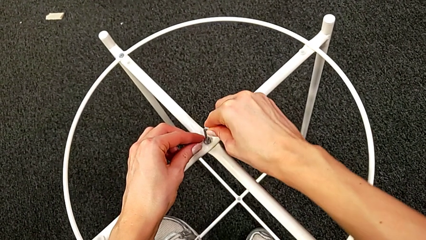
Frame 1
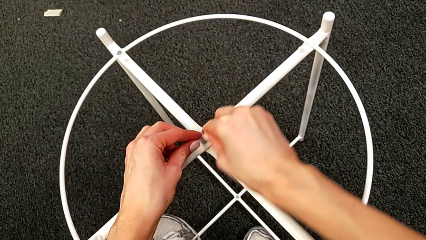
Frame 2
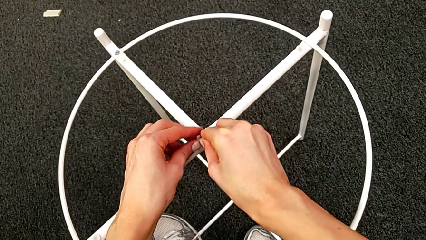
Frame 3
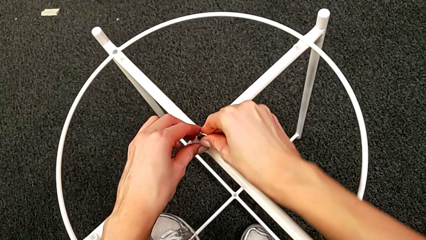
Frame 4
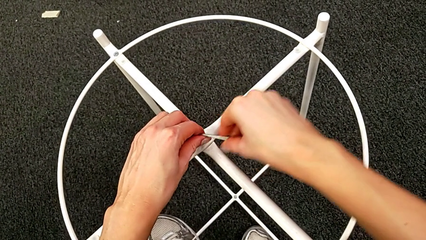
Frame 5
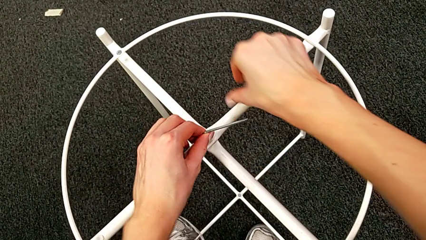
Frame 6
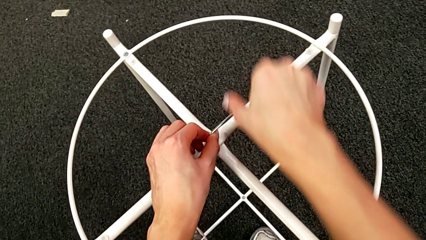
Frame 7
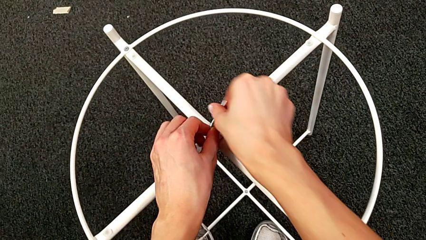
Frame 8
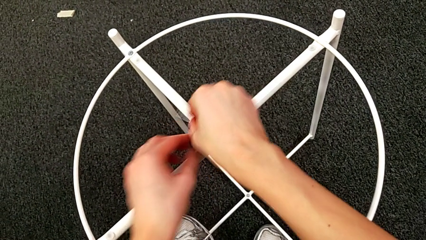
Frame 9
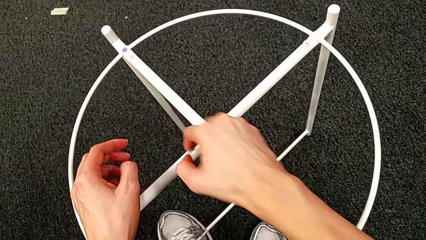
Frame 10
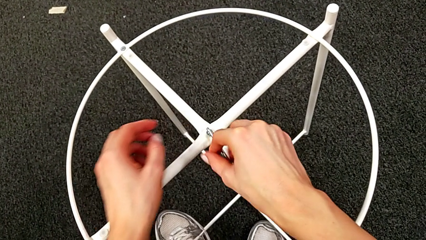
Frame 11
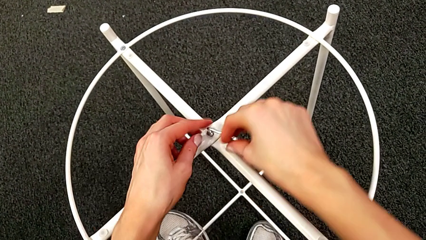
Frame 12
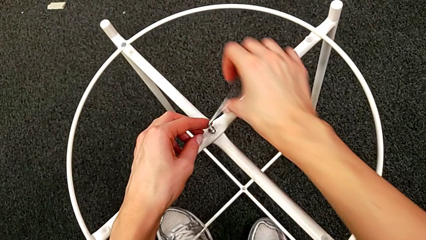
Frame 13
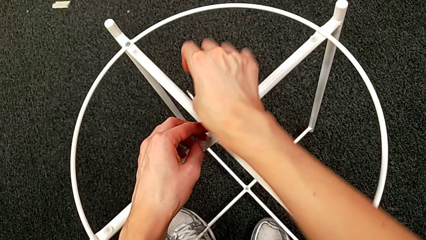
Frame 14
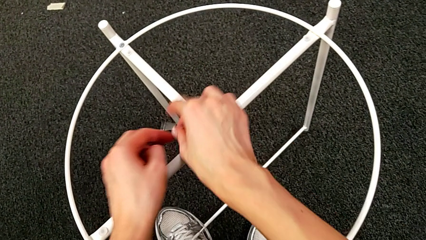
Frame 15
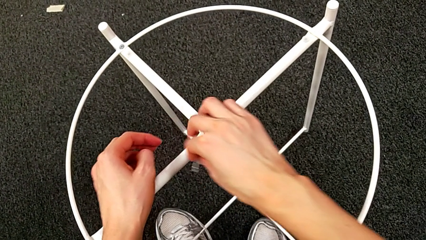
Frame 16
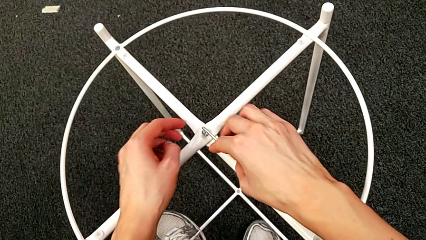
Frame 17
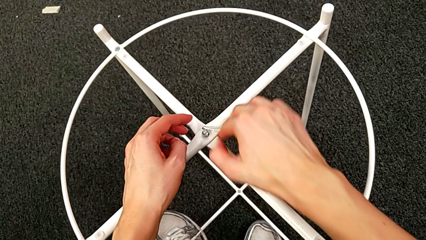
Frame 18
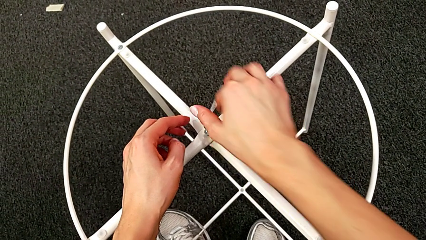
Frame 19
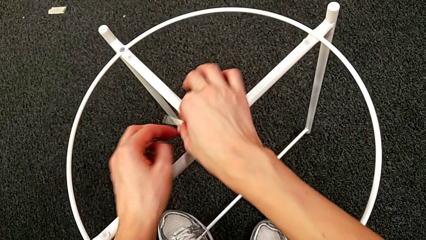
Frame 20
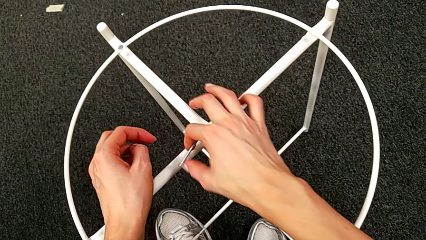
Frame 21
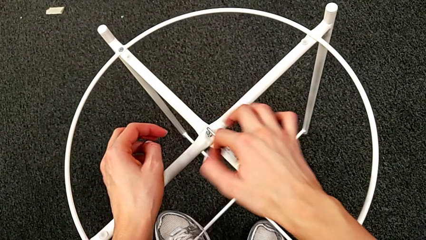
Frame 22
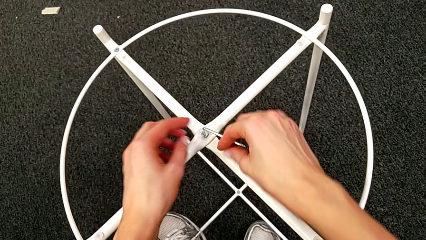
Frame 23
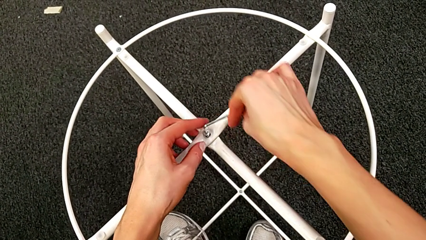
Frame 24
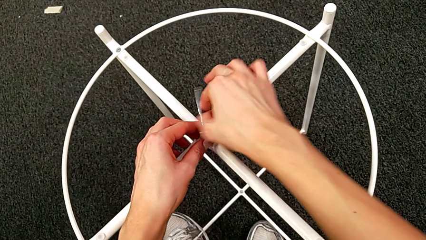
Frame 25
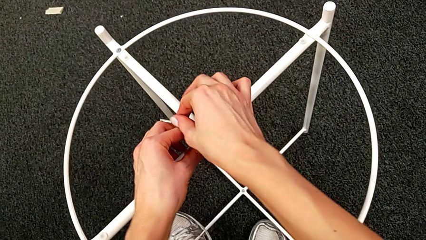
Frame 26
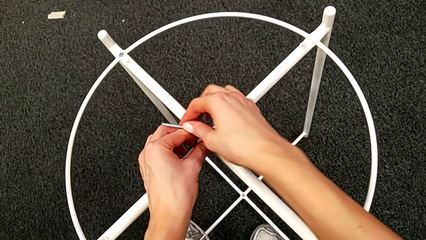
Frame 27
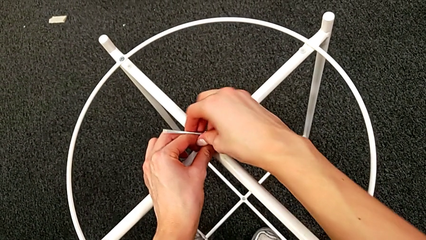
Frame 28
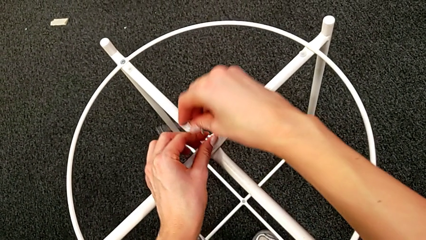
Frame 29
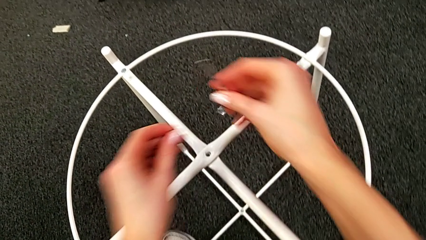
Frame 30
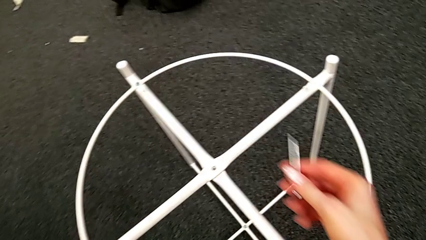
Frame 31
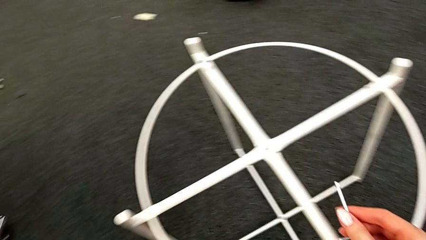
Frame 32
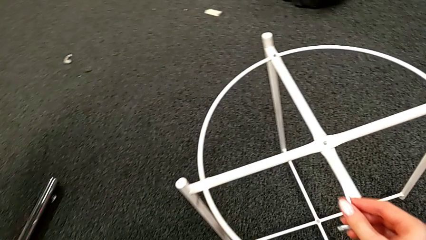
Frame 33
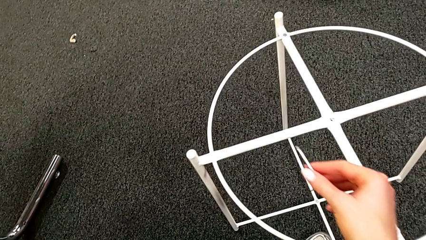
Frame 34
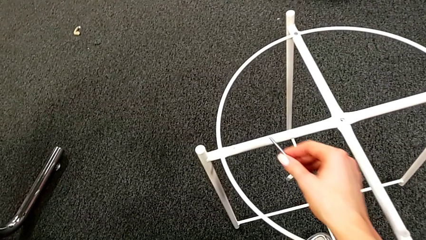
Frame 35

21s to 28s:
The camera wearer is unscrewing the hex socket head. They keep unscrewing the hex socket head, withdraw the Allen wrench with the right hand, disassemble the hex socket head with the left hand and place it.

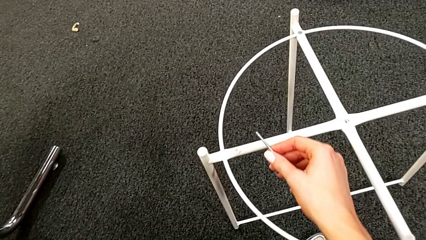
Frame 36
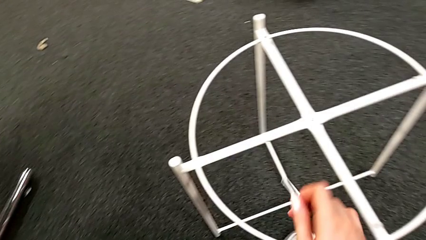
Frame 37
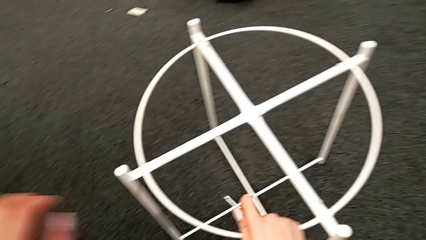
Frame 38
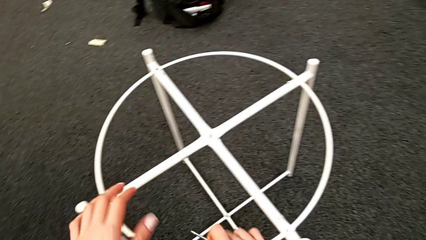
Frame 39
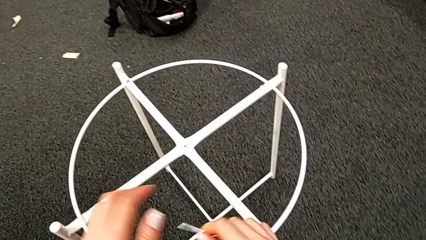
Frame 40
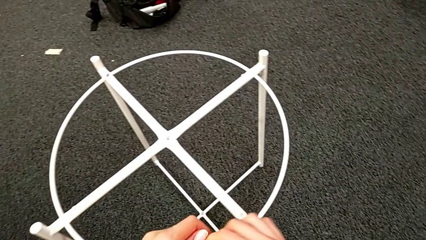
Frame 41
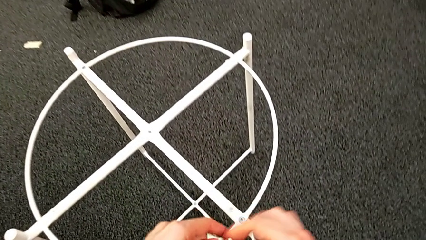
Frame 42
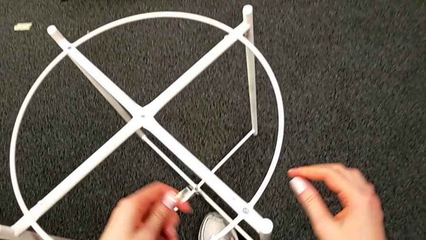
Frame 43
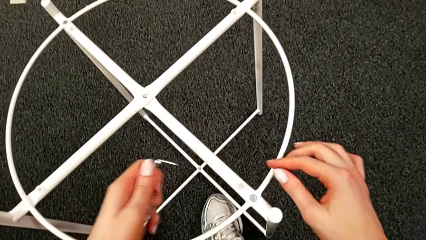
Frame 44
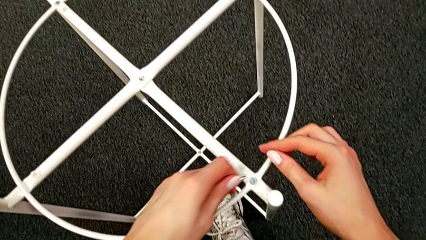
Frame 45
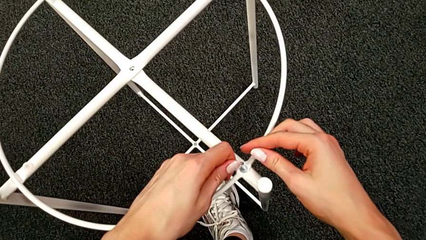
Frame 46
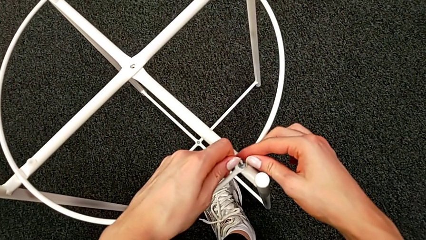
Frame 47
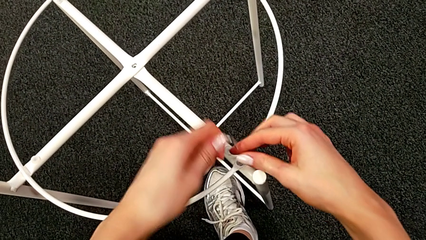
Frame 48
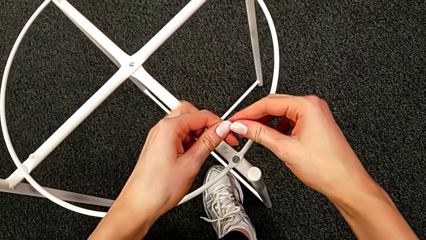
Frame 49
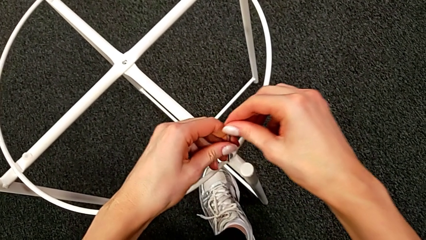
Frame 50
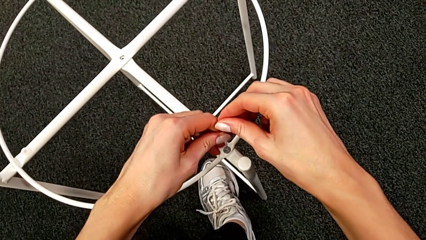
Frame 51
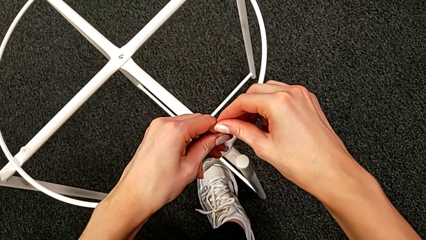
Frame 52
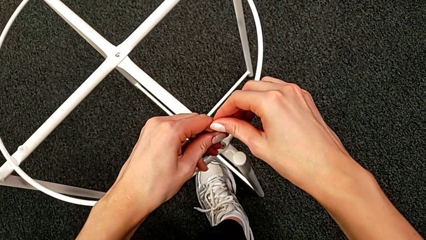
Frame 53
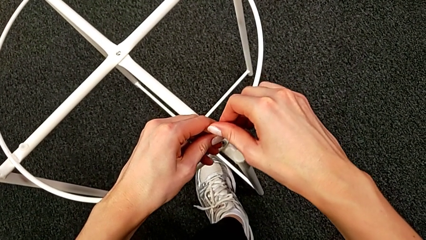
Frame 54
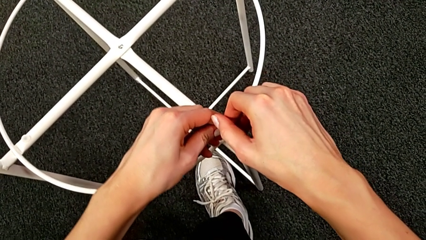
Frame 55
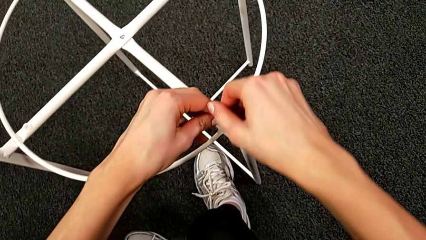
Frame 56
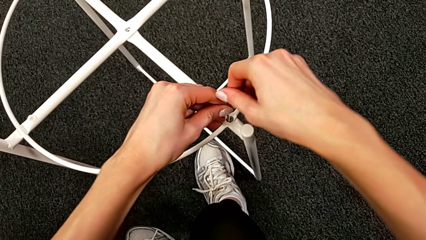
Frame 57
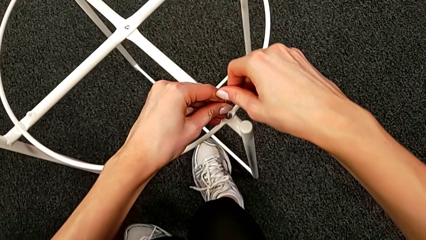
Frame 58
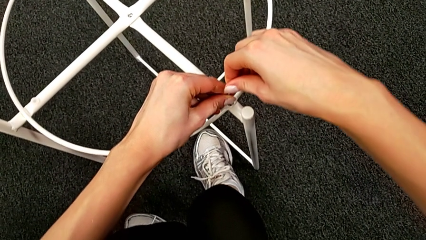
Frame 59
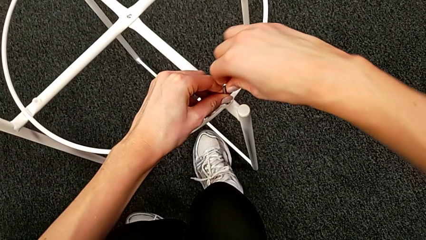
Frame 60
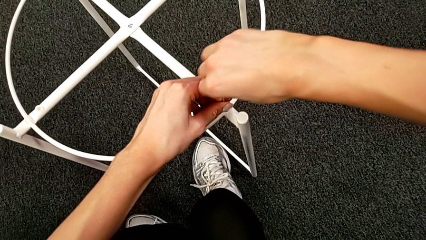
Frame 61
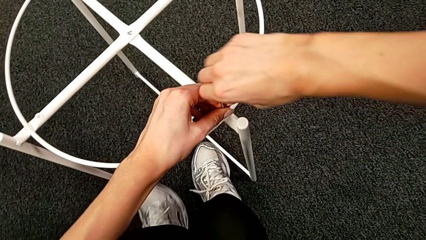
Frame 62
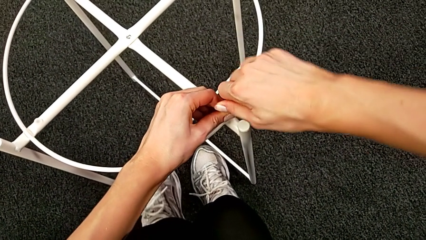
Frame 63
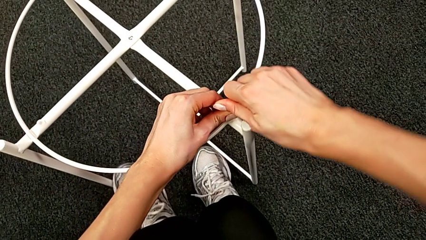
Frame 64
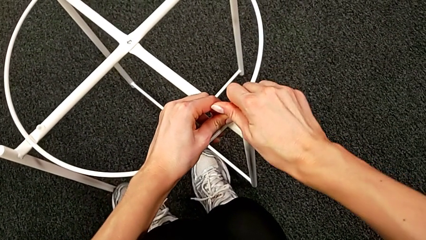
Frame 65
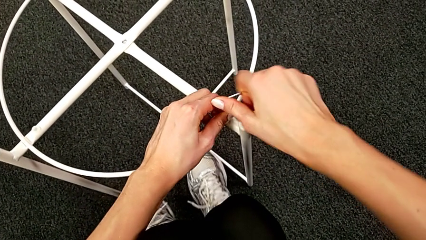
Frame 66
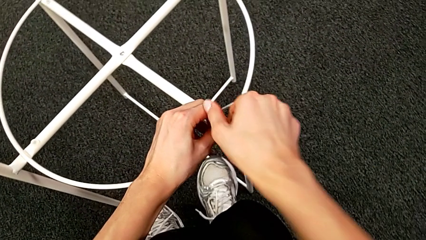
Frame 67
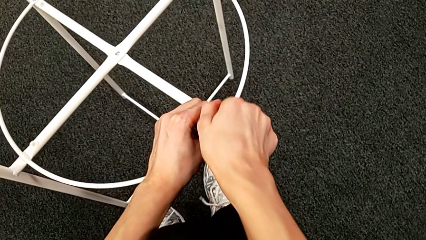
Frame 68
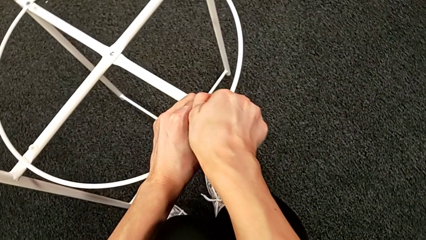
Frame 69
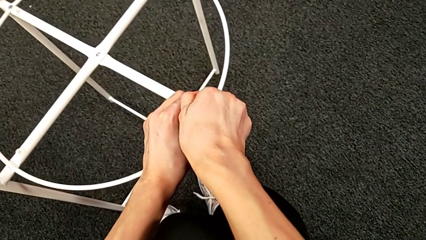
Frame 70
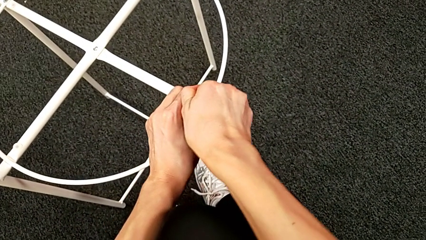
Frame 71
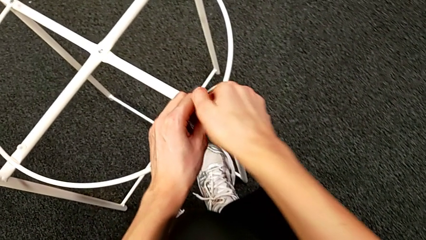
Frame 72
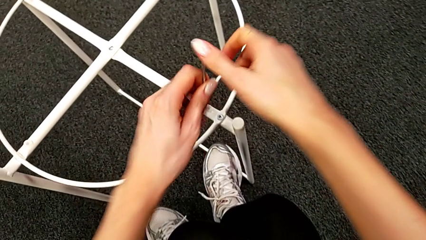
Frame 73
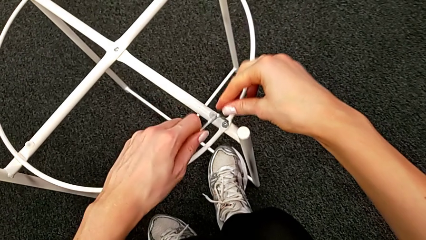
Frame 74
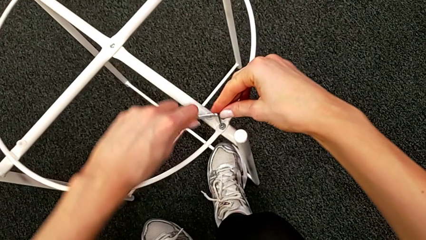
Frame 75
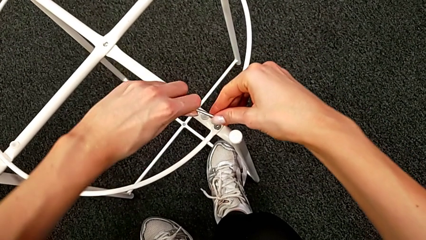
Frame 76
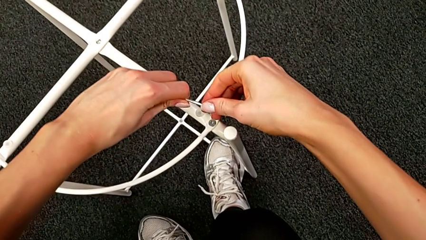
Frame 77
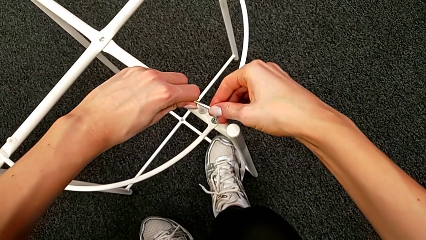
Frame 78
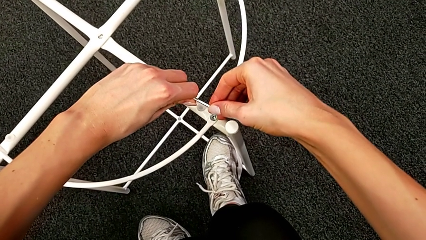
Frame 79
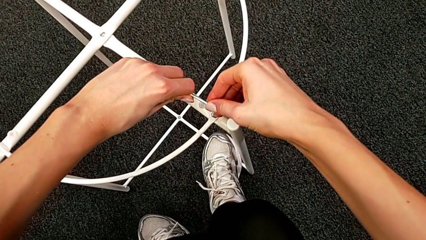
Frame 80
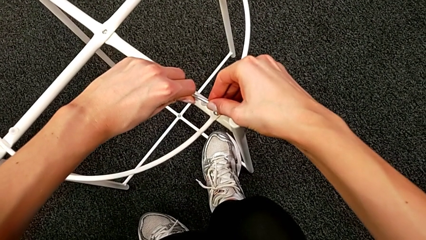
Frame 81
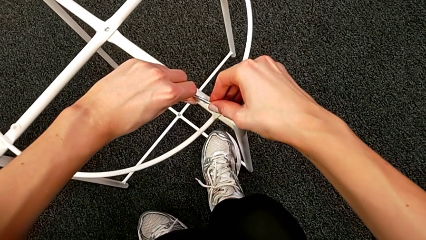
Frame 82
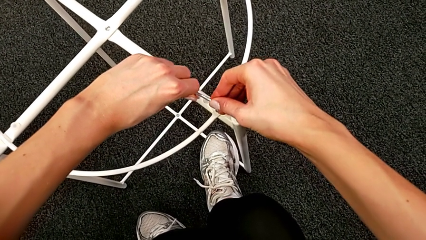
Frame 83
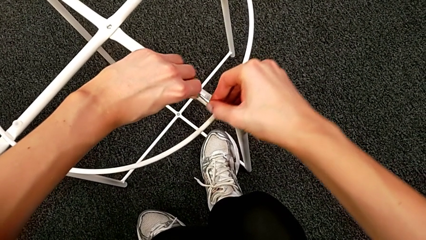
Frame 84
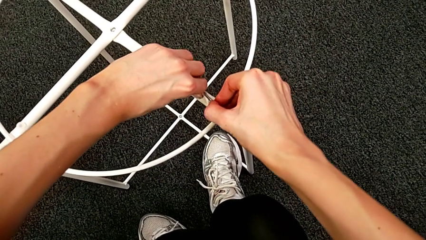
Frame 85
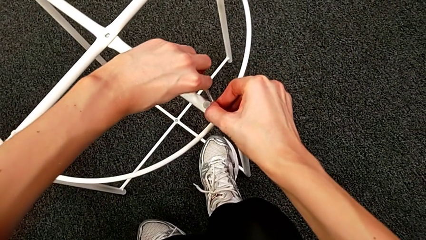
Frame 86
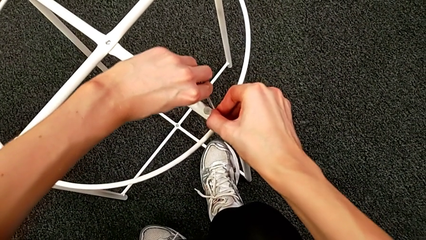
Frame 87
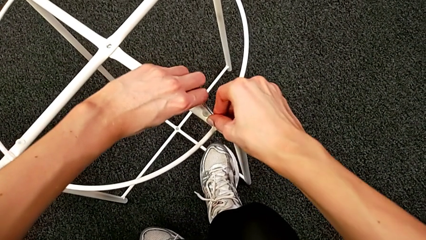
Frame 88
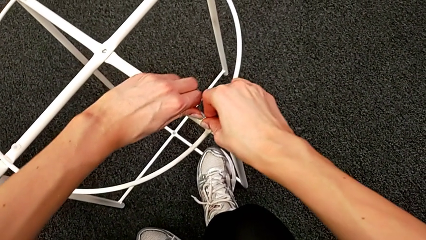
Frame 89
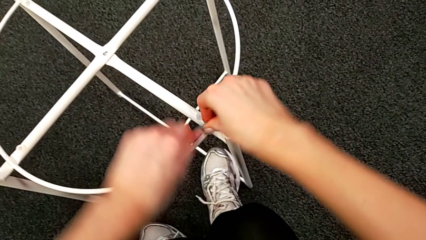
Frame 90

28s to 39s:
The camera wearer is unscrewing the hex socket head. They grab the Allen wrench, insert it and begin to unscrew the hex socket head.
